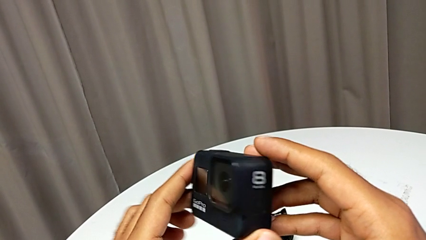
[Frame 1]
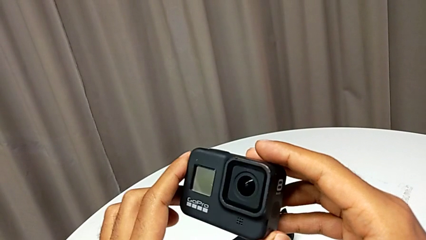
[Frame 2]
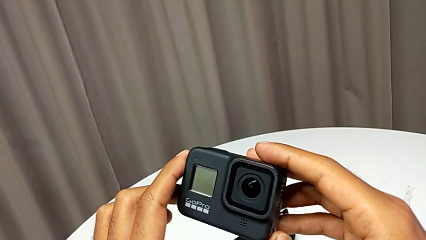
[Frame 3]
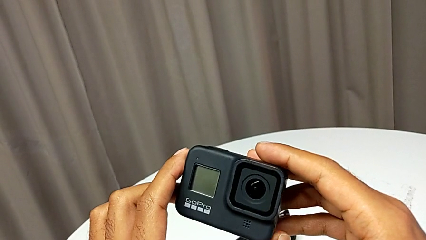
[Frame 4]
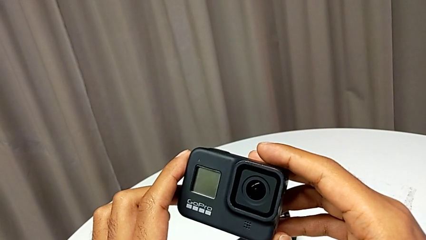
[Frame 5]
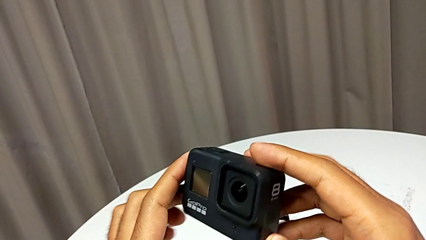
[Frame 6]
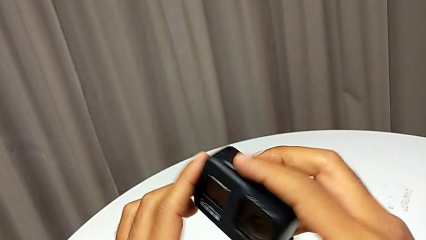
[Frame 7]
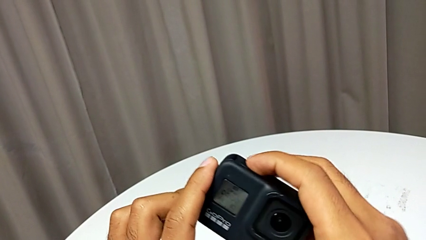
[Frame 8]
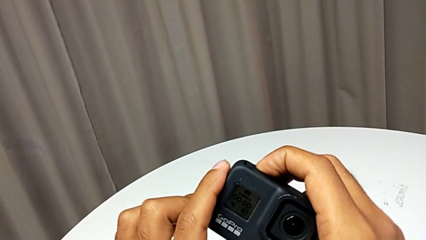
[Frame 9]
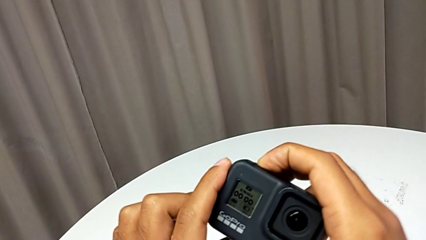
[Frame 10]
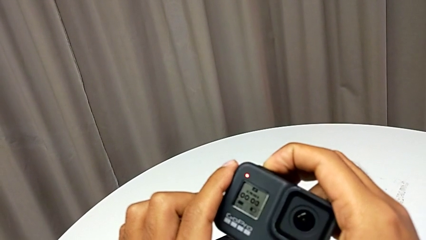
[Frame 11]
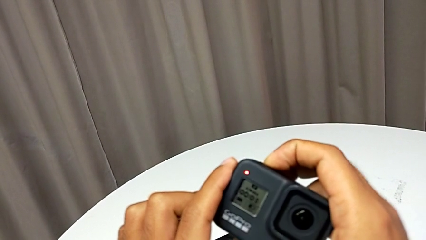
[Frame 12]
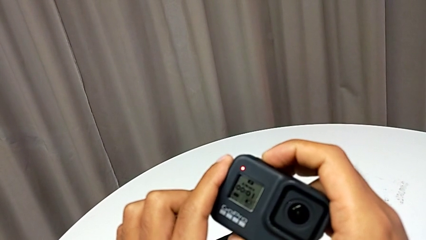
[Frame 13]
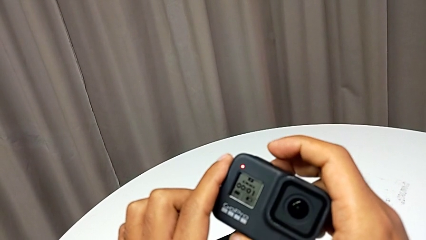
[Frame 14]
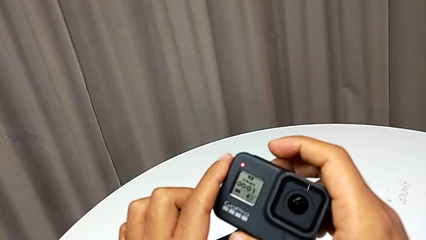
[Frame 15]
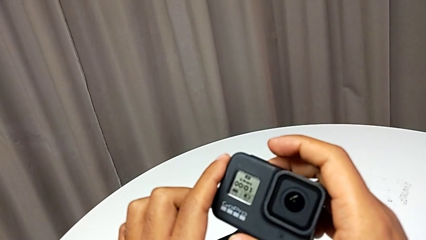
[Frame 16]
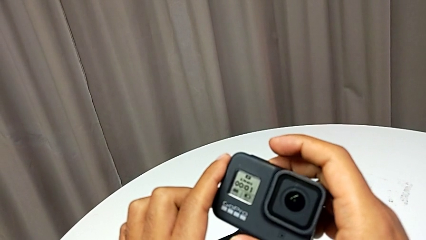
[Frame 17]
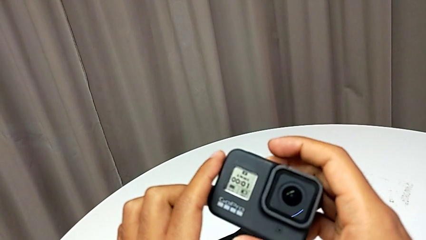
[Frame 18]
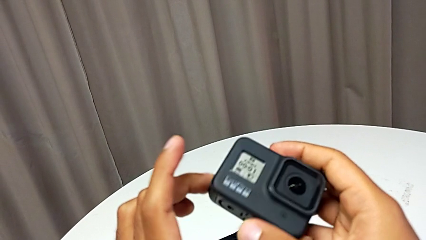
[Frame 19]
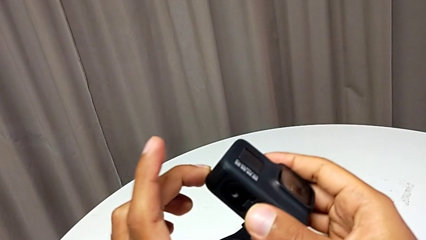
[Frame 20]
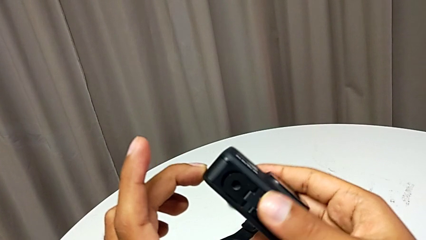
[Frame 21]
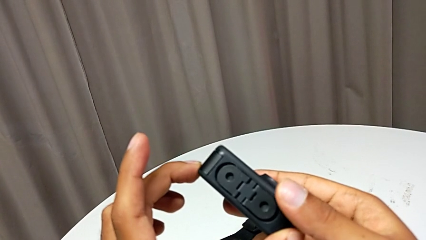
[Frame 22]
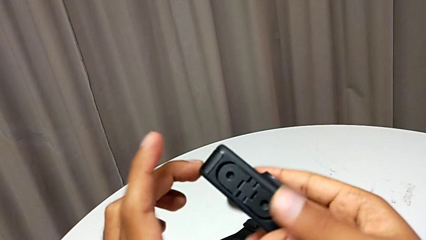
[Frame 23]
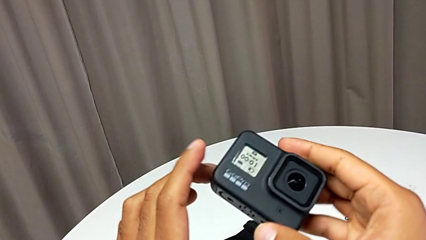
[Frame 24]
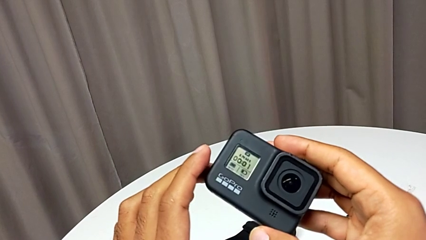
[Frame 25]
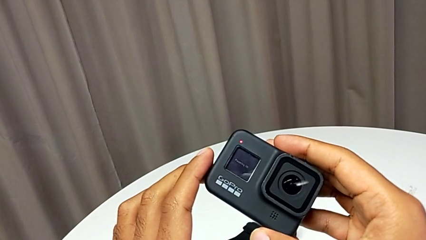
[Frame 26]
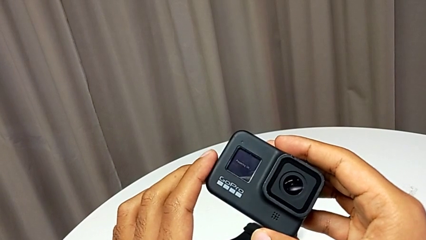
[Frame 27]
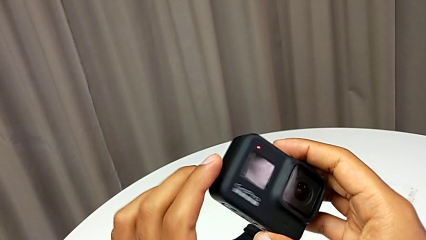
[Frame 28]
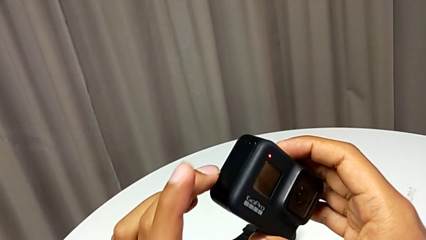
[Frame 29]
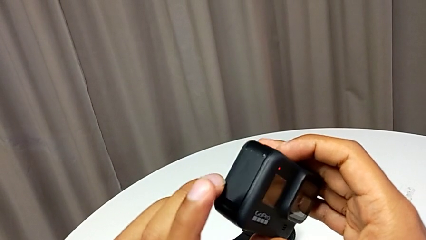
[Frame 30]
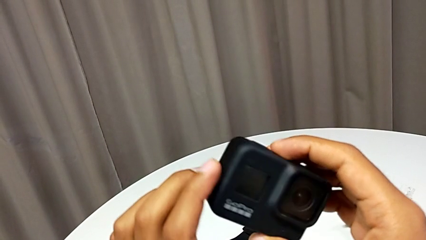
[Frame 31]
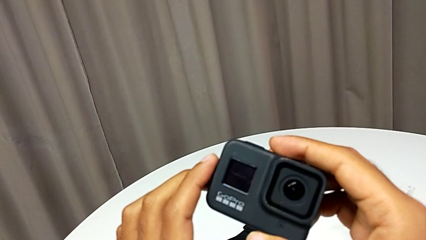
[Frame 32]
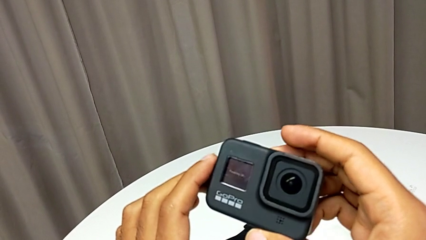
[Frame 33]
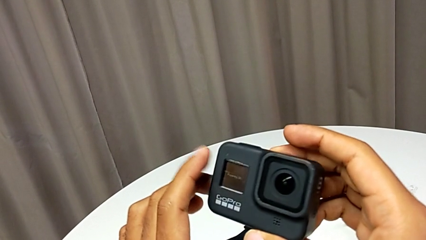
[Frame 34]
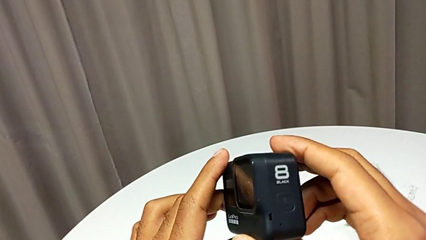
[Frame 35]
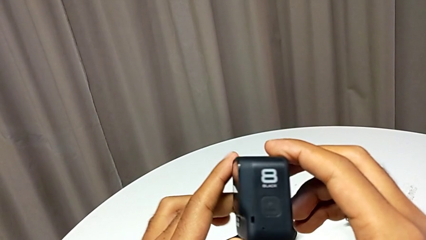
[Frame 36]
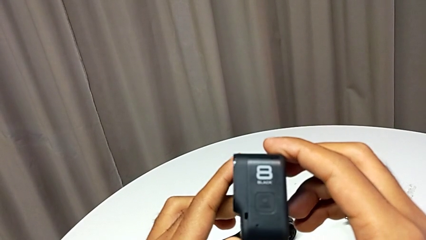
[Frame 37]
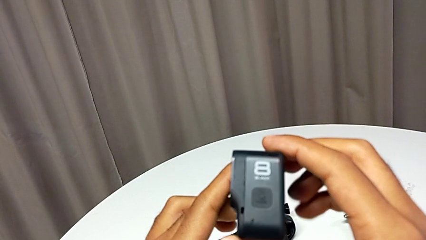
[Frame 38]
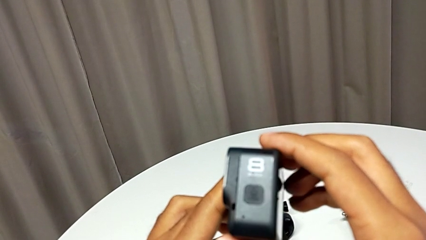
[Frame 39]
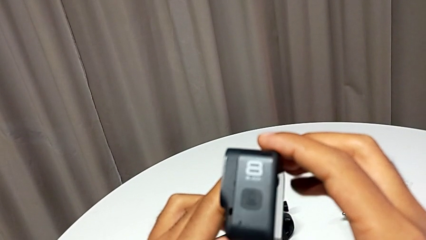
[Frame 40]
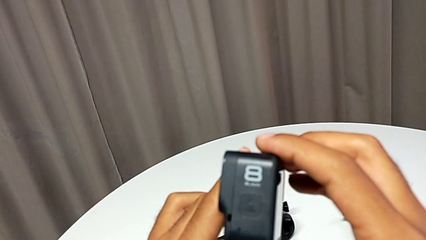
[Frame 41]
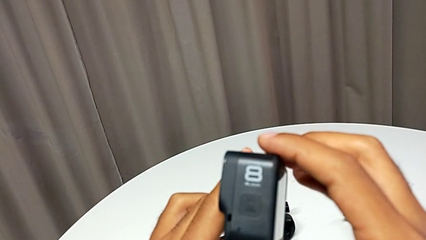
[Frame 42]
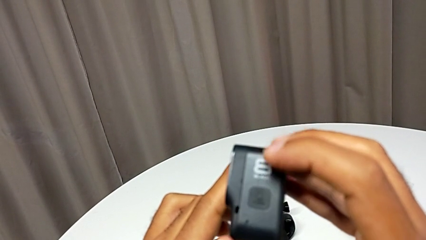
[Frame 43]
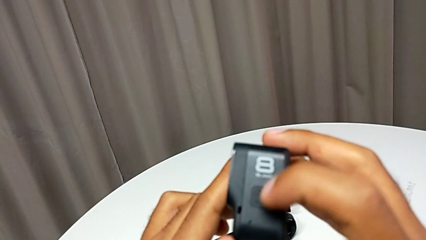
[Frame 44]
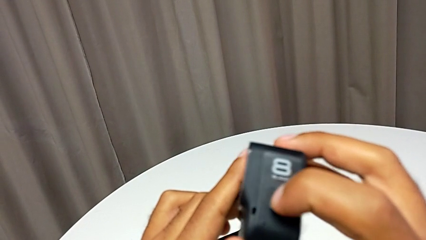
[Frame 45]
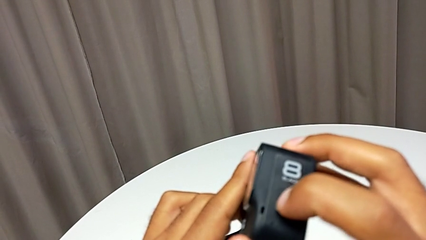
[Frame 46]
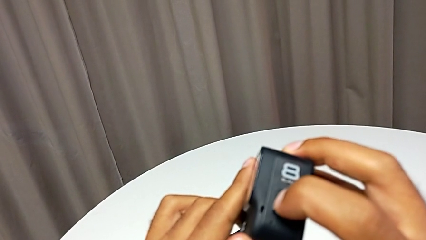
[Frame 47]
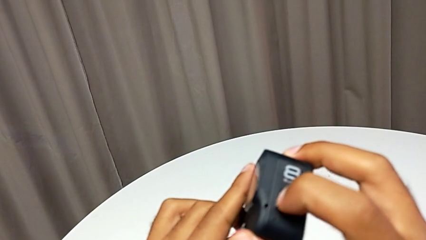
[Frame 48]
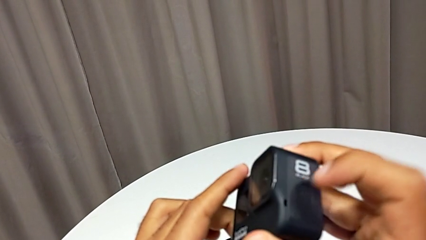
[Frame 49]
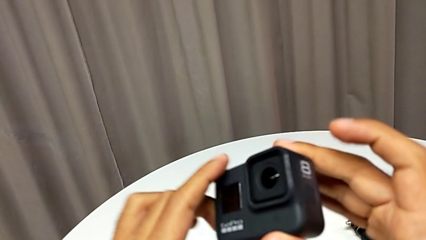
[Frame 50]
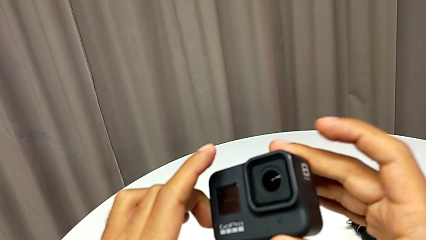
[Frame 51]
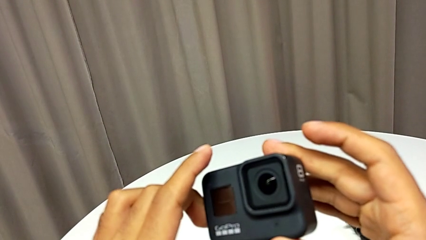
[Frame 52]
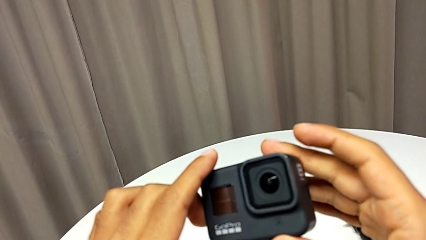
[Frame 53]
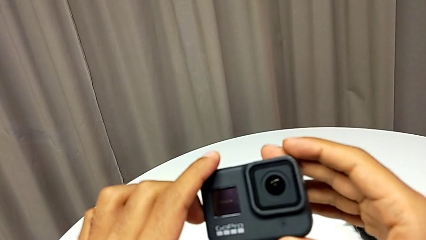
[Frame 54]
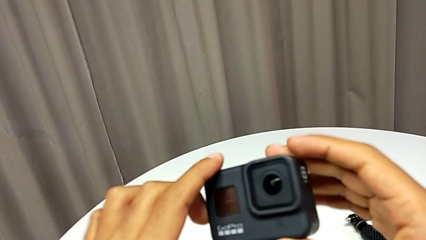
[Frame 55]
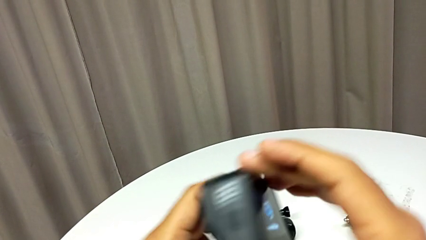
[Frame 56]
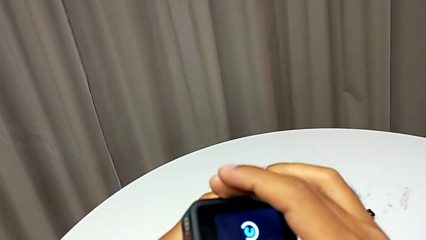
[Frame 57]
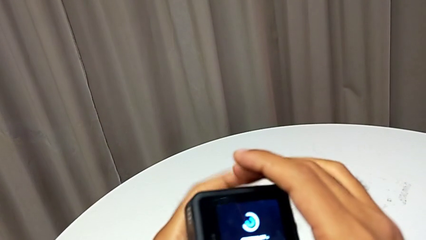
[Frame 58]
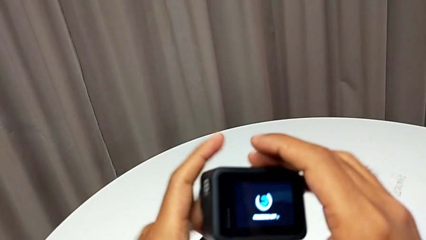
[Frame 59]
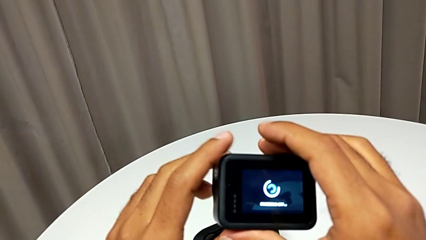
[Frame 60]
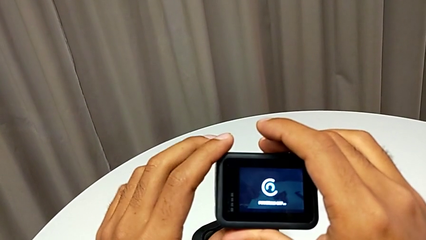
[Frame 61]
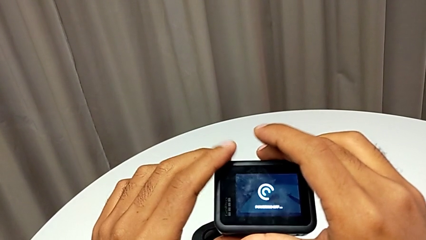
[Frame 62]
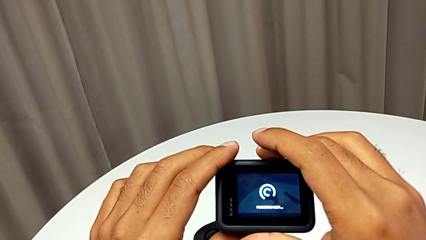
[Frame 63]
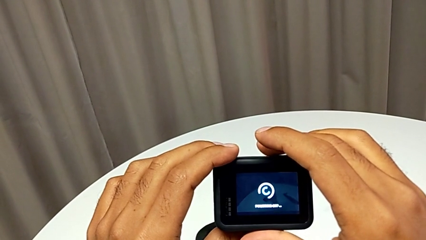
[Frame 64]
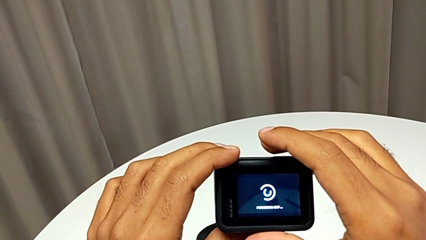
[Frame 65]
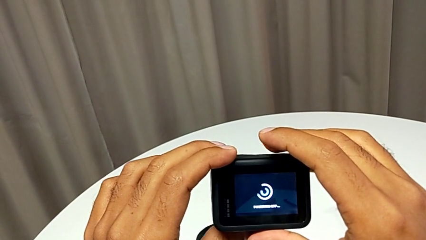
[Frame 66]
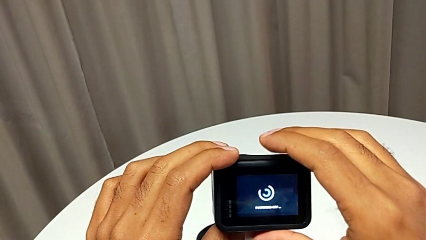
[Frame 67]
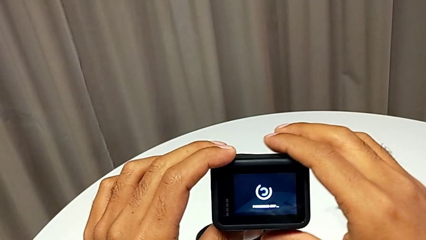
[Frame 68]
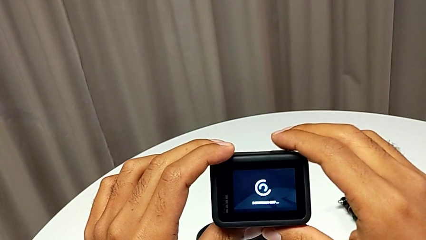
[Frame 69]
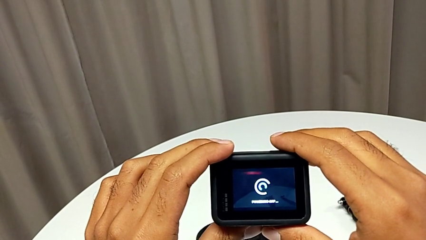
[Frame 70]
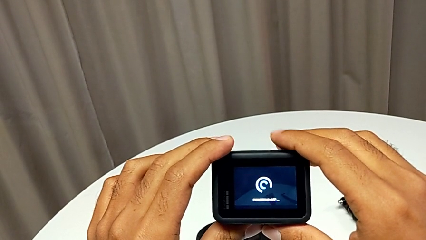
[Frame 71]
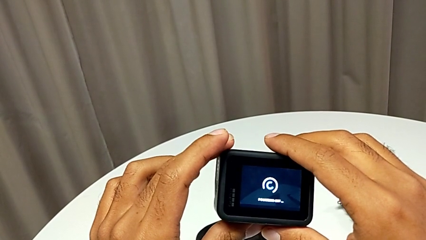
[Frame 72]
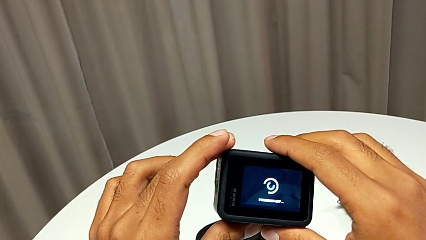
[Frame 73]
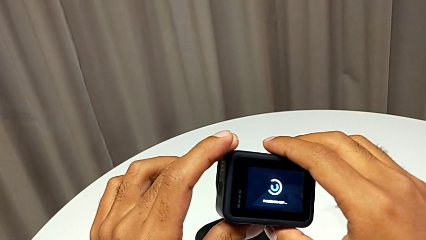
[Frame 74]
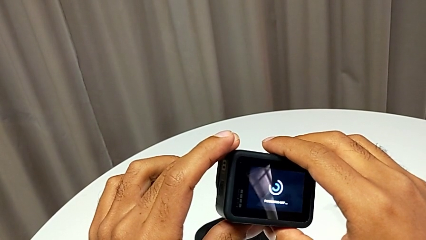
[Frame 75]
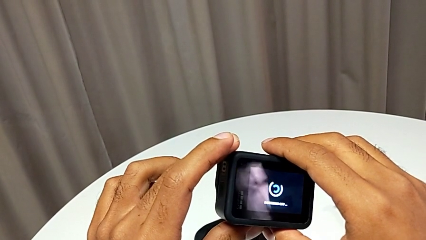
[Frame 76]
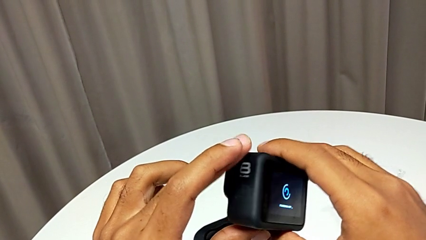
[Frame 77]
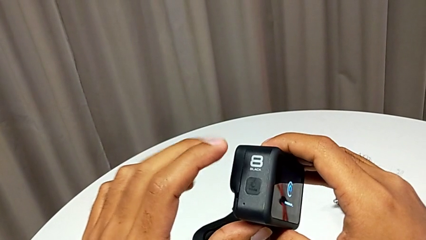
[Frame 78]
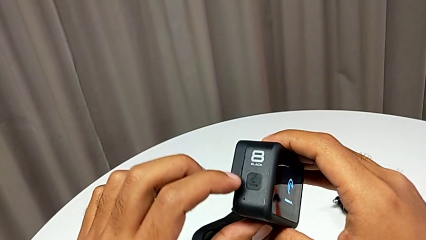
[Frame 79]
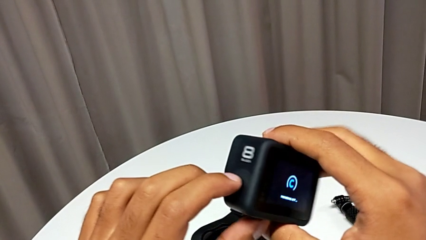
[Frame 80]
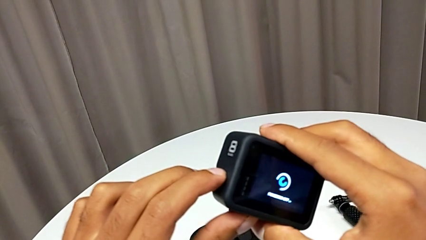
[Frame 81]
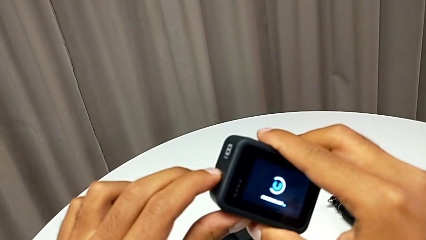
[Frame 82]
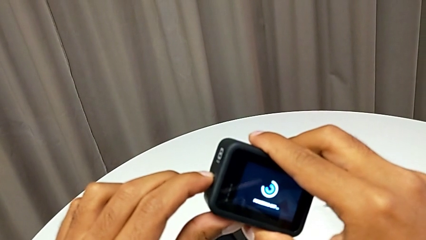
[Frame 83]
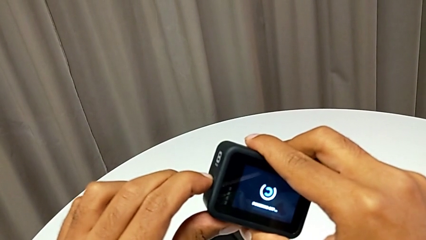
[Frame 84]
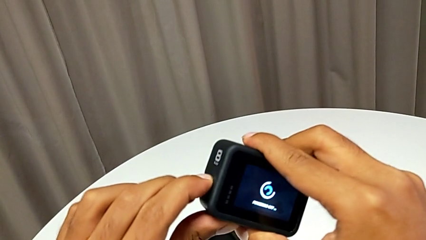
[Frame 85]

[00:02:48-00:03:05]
The camera wearer is turning on the GoPro. They keep turning on the GoPro, flip the GoPro and begin to hold it.
